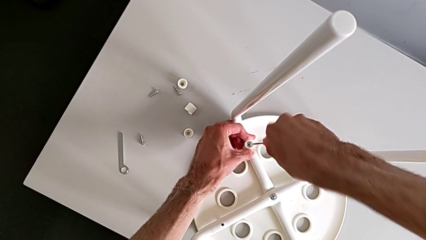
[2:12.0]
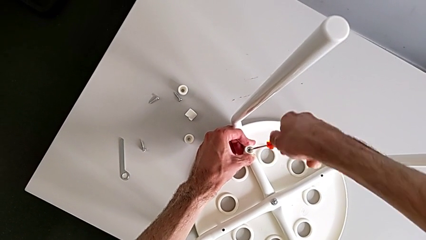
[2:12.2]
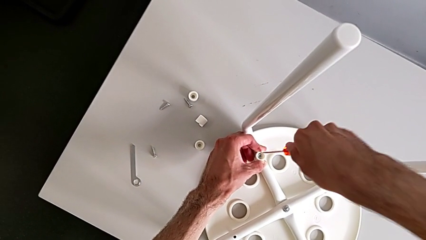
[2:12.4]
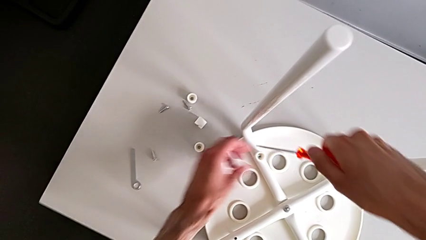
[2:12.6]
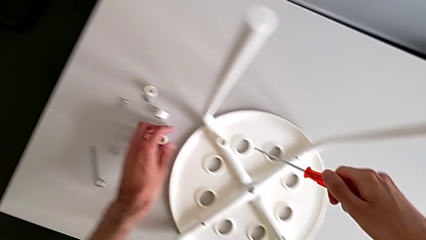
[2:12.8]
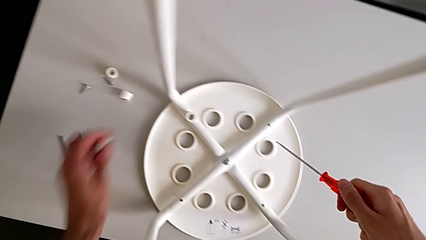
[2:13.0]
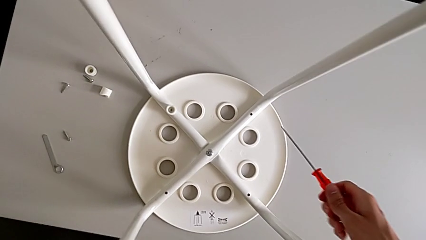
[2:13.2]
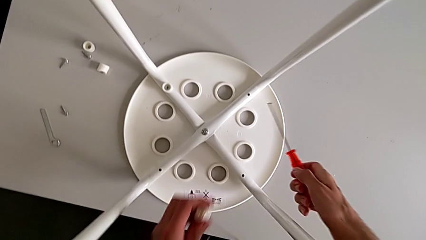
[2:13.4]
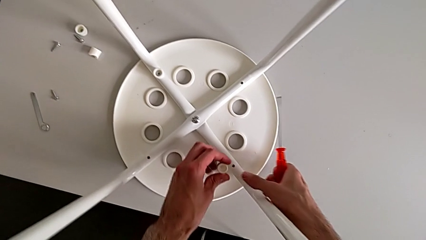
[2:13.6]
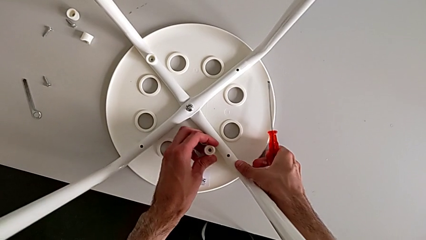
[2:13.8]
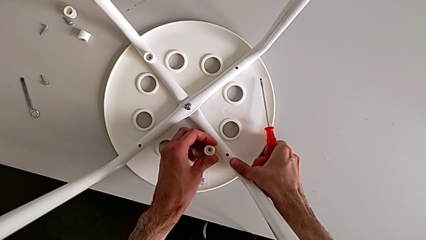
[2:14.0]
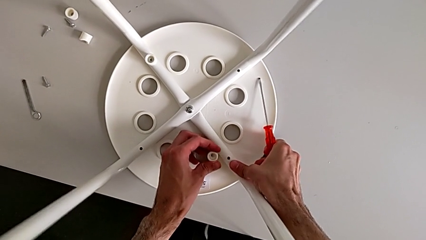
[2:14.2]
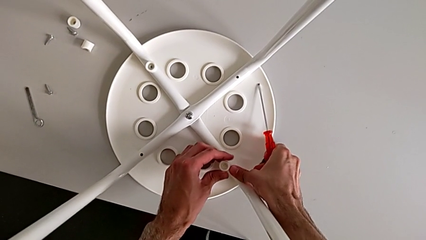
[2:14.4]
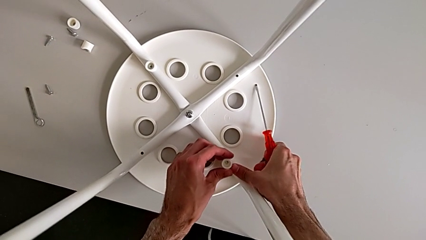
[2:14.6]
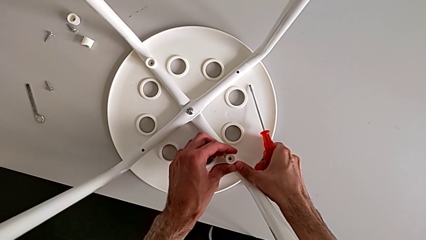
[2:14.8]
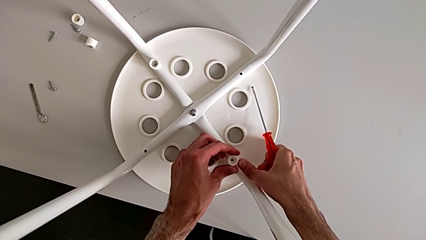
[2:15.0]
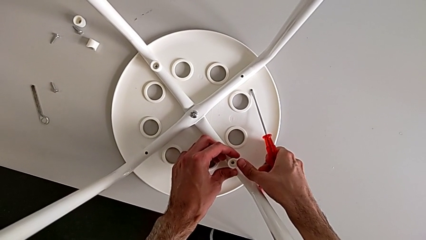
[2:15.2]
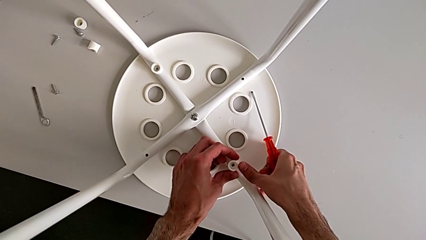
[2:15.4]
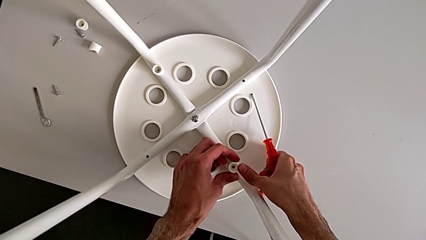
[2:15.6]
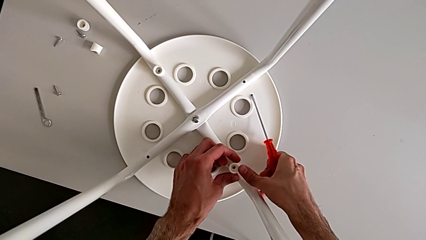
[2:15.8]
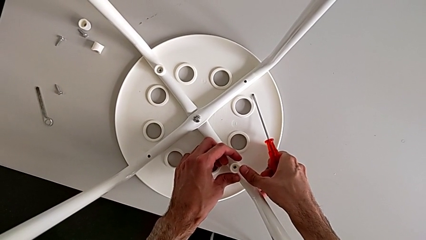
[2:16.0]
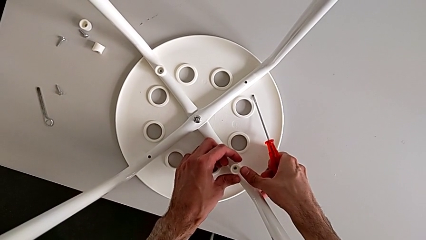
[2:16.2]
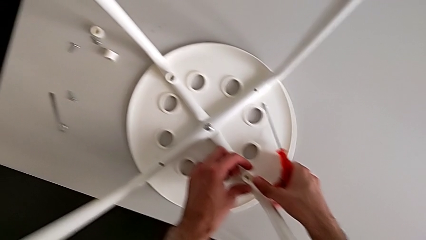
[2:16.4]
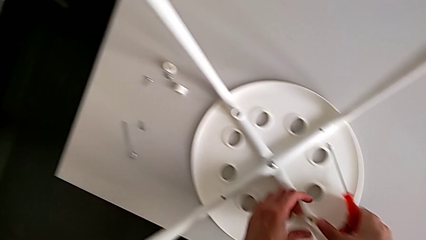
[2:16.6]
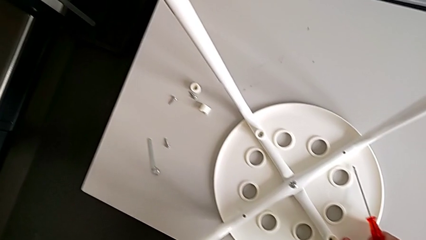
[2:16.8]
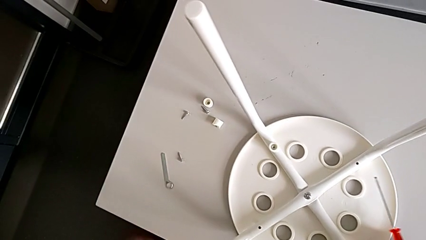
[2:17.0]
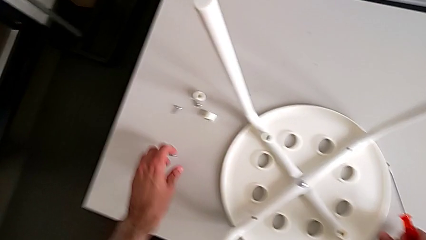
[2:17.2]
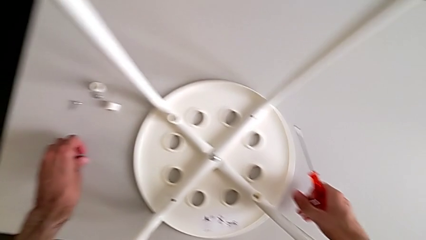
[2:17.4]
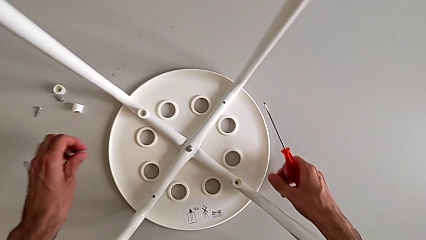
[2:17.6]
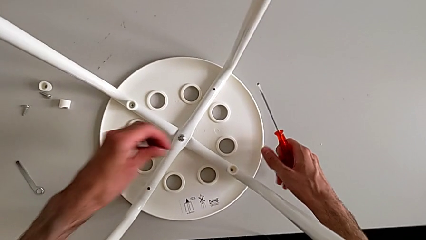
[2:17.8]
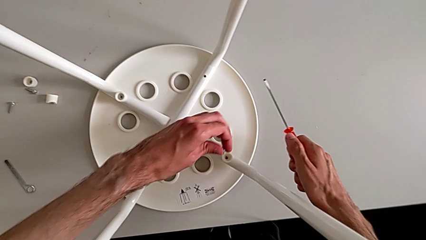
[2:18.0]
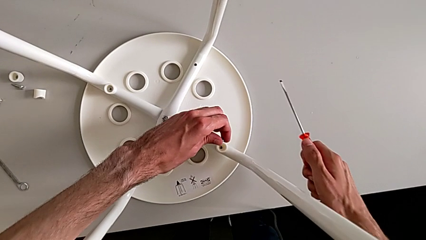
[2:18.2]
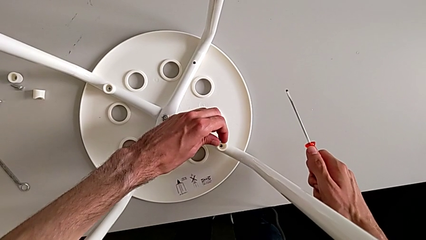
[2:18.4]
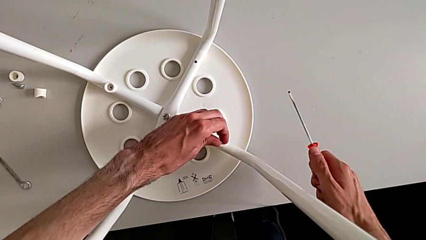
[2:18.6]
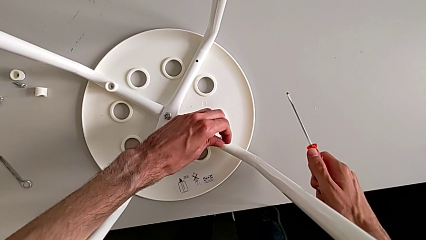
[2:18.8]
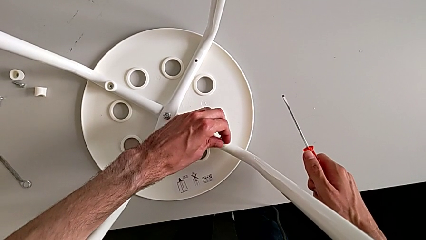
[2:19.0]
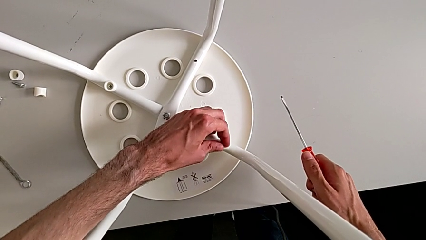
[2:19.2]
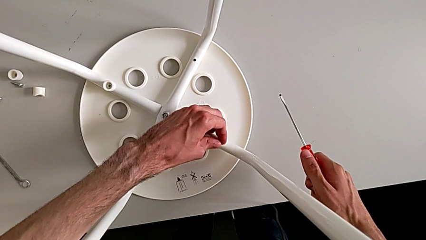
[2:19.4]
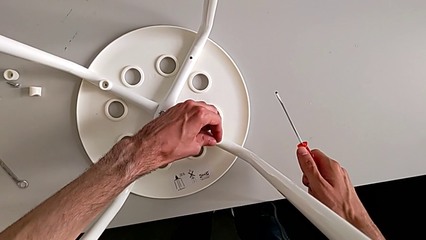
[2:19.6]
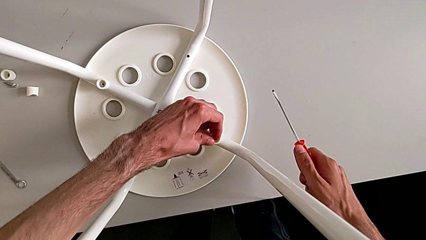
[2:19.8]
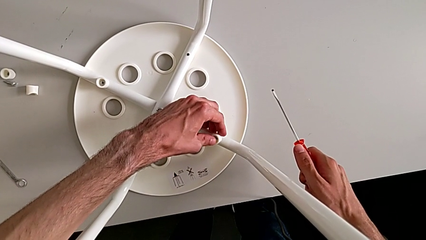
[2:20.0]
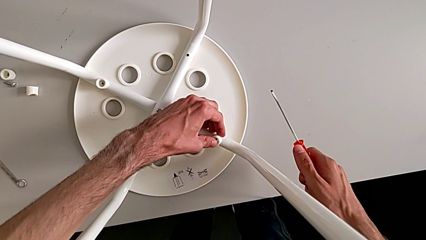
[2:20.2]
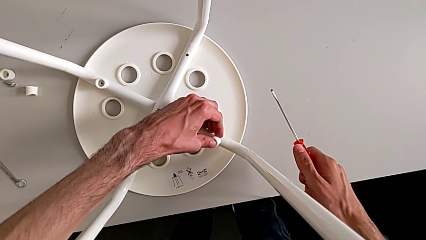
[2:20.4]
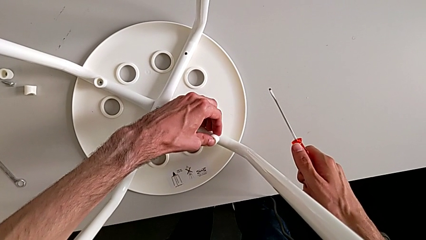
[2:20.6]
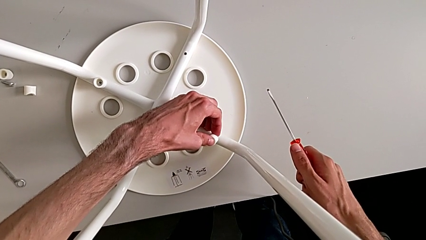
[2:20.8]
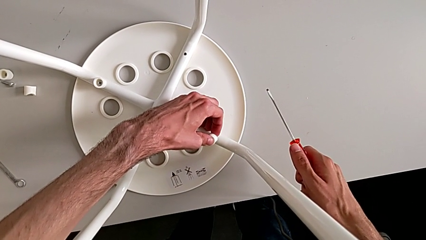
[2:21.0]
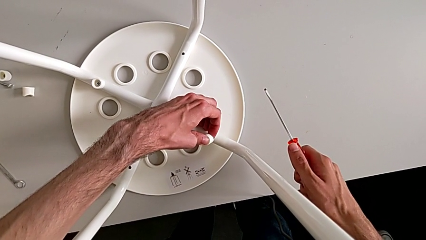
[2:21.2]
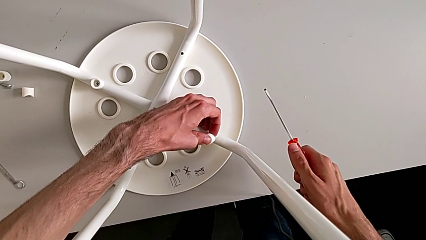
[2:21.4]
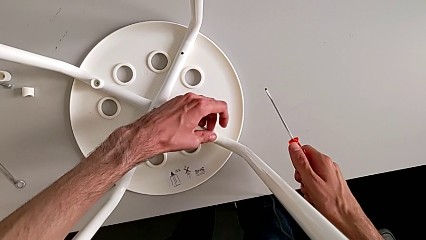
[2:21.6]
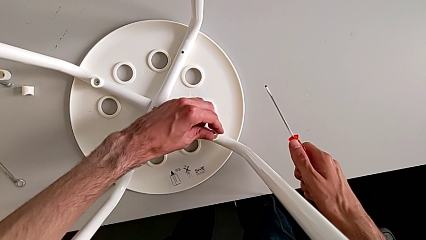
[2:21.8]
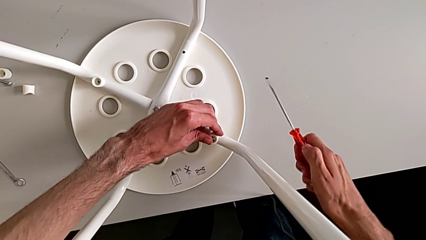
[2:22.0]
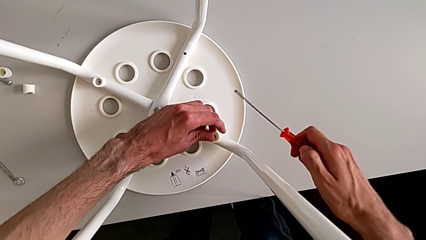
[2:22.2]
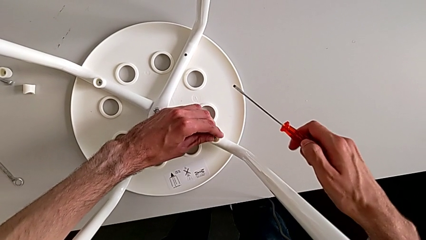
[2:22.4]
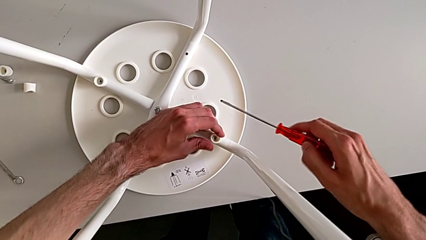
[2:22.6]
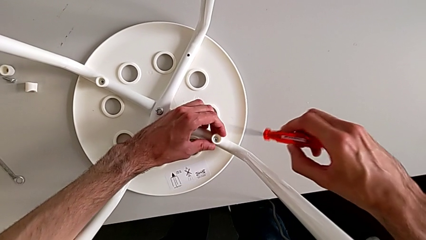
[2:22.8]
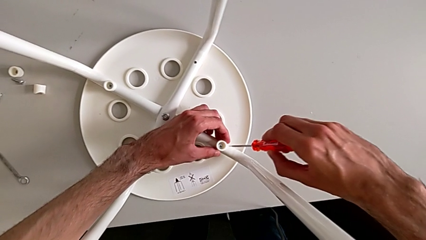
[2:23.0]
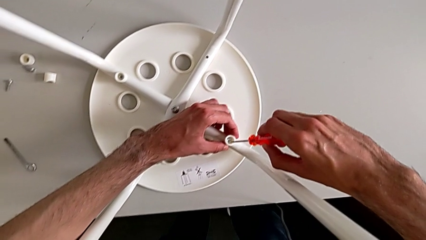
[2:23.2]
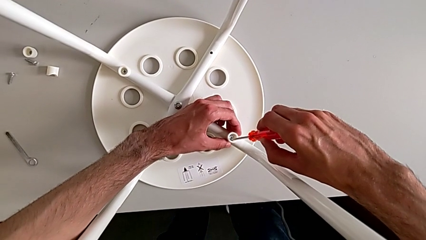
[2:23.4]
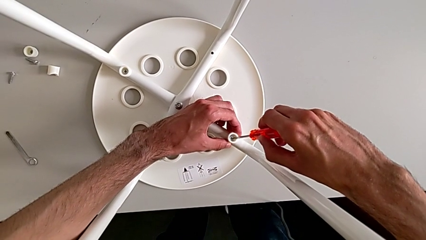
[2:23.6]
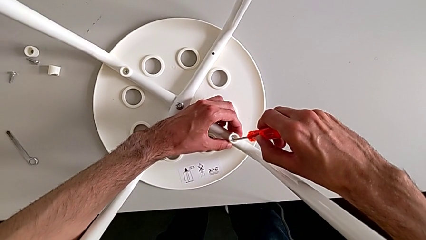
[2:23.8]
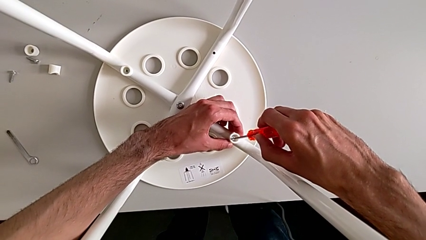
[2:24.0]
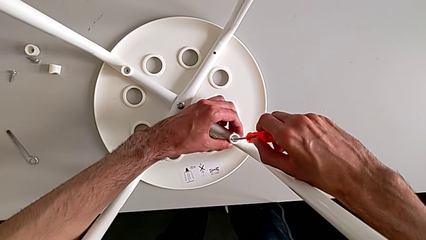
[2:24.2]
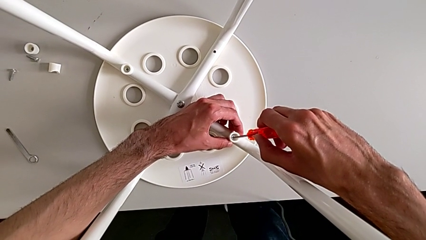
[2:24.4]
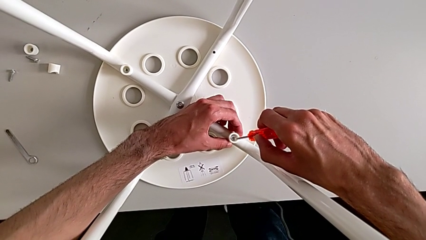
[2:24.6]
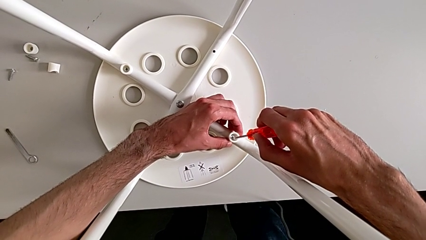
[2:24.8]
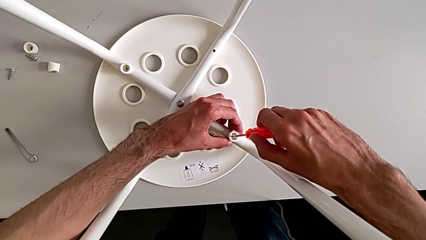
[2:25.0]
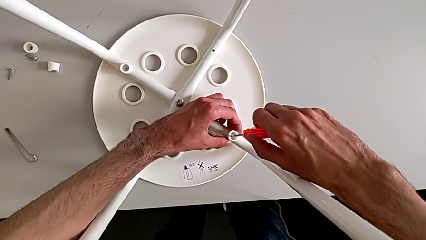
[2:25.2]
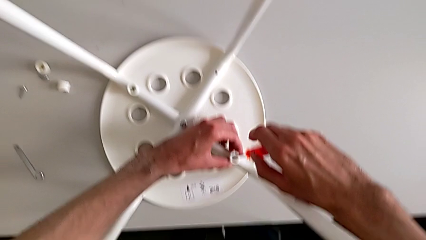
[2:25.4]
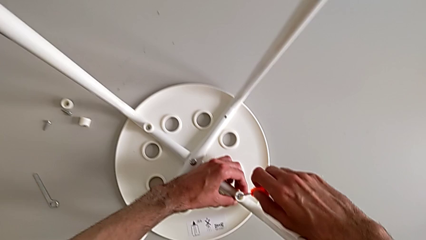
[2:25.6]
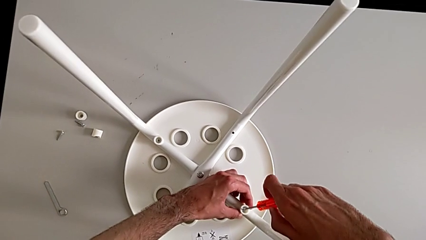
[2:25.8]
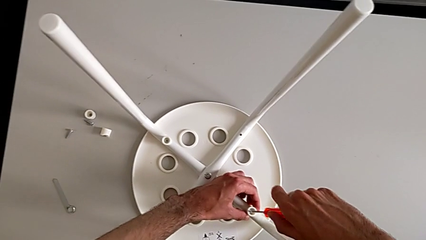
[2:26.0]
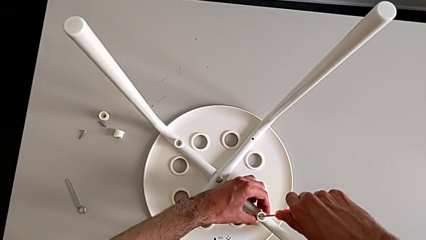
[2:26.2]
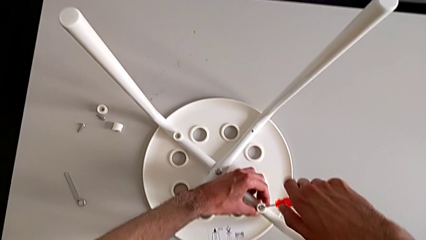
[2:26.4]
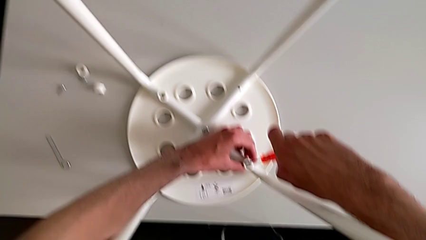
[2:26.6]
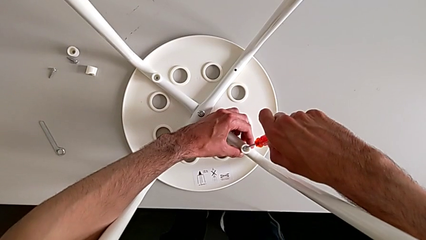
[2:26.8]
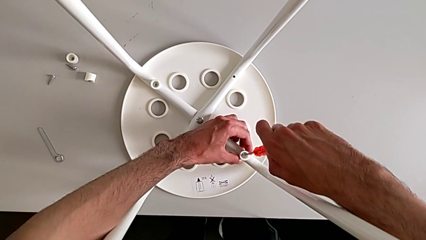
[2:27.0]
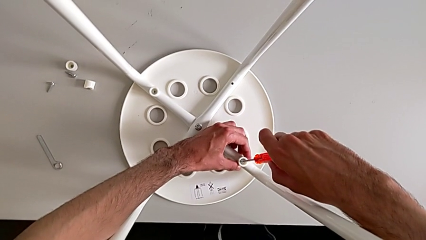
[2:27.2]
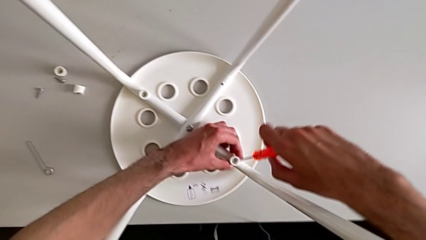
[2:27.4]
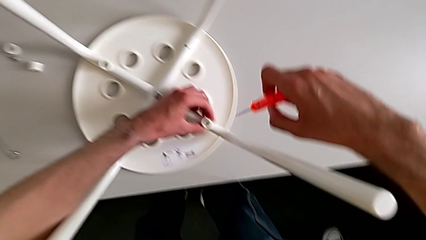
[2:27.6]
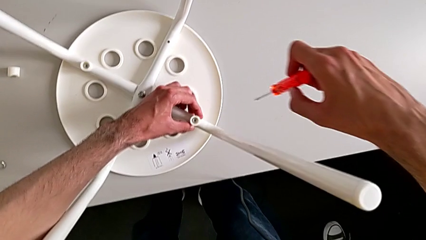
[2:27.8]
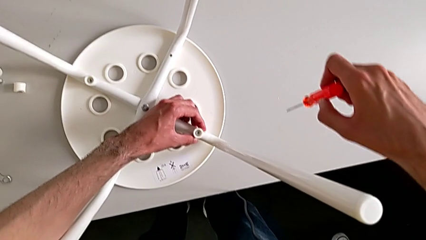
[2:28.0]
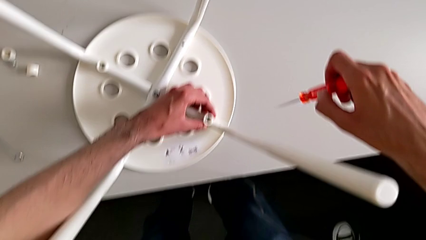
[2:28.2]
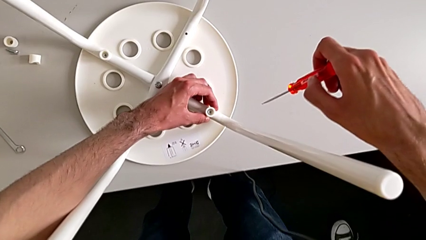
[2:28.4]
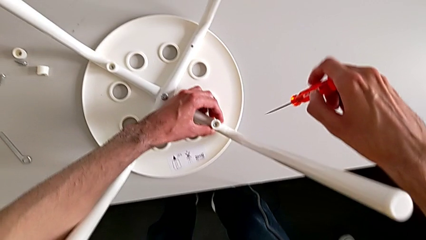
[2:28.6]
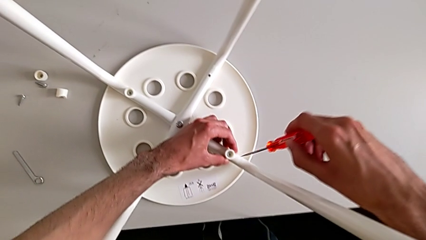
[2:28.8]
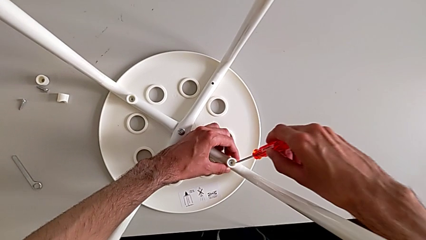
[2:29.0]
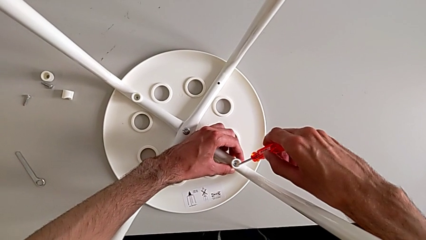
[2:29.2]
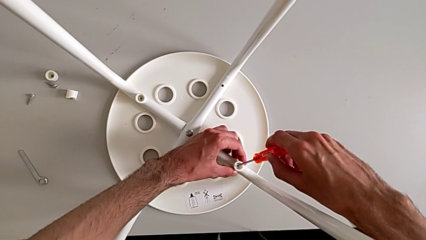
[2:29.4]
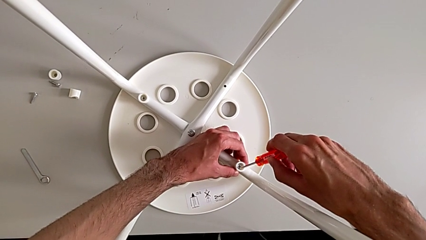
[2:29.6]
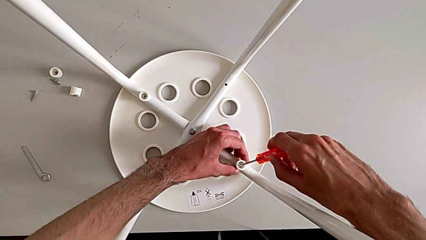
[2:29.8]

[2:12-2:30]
The camera wearer is assembling the seat board with the leg frame. They withdraw the screwdriver, grab the washer, align it, grab the screw, insert it, wrongly insert the screwdriver, withdraw it and insert it.
